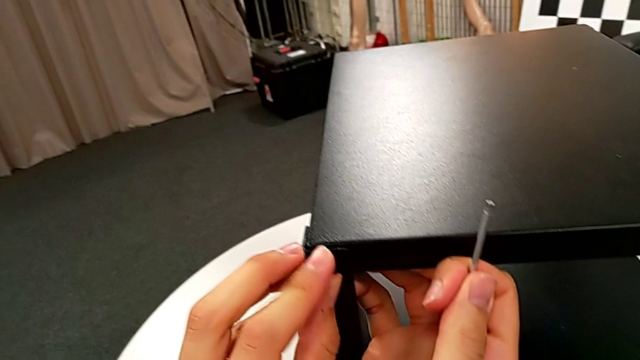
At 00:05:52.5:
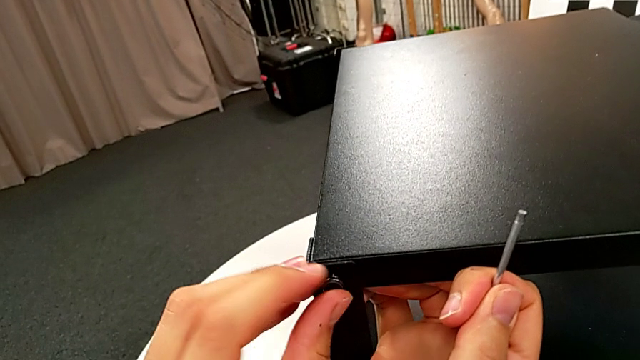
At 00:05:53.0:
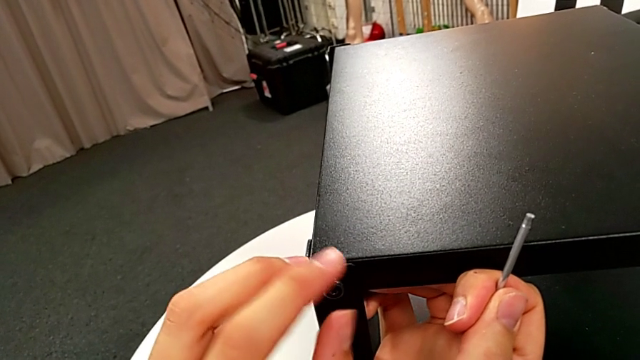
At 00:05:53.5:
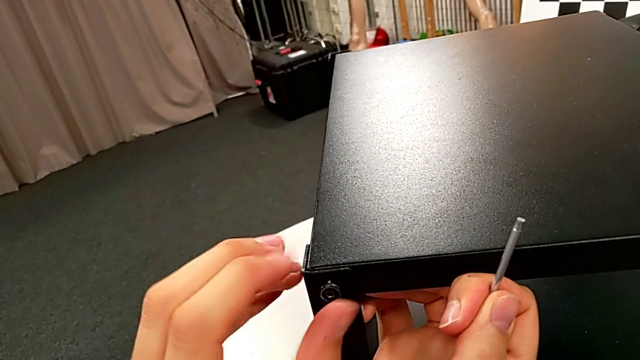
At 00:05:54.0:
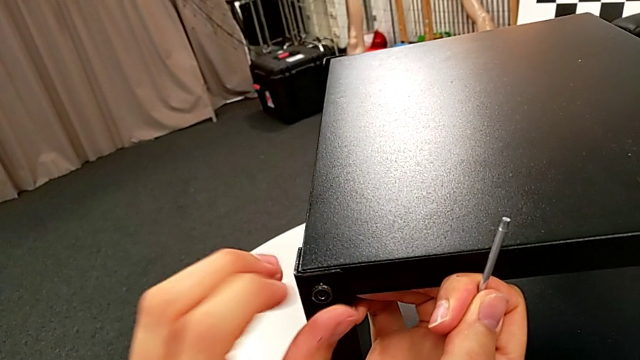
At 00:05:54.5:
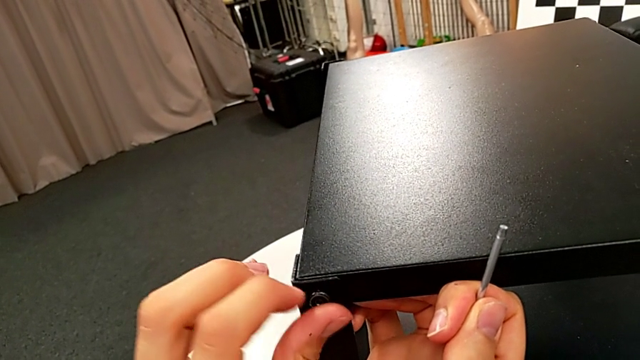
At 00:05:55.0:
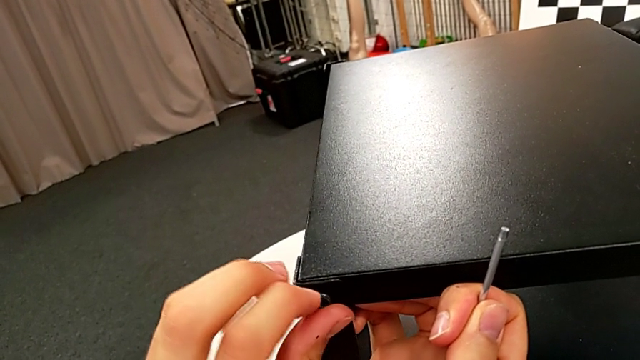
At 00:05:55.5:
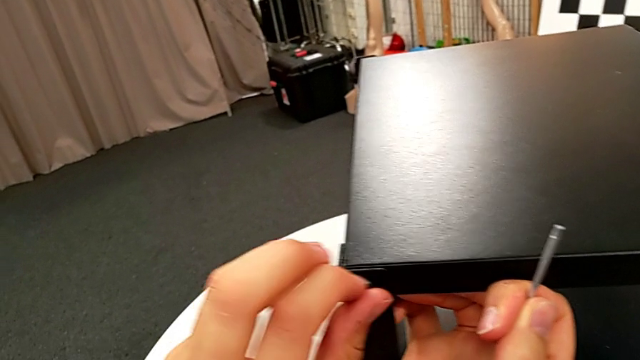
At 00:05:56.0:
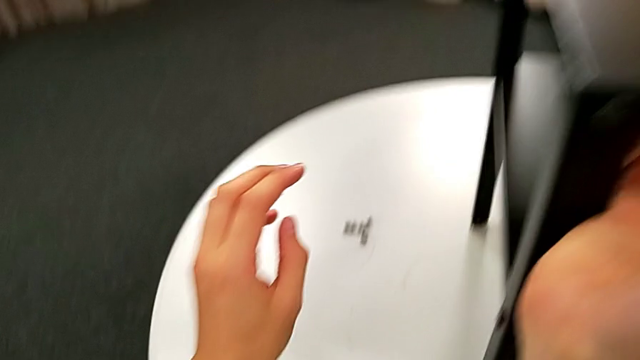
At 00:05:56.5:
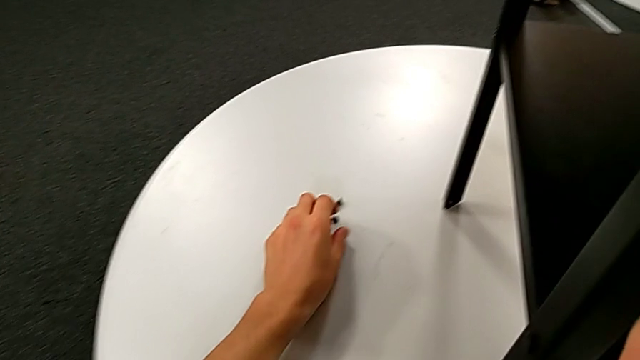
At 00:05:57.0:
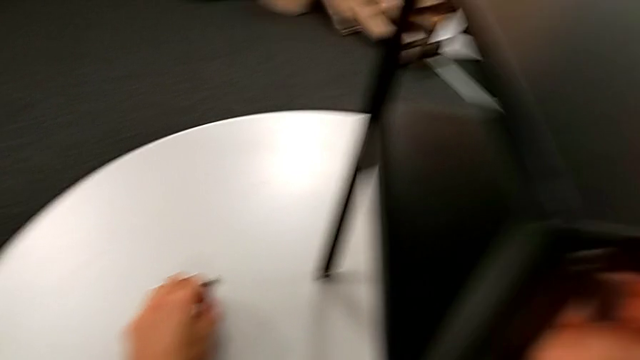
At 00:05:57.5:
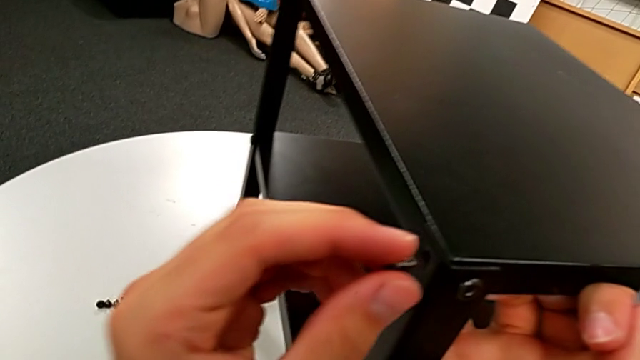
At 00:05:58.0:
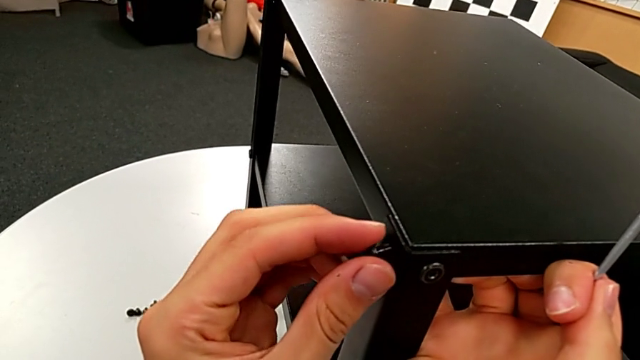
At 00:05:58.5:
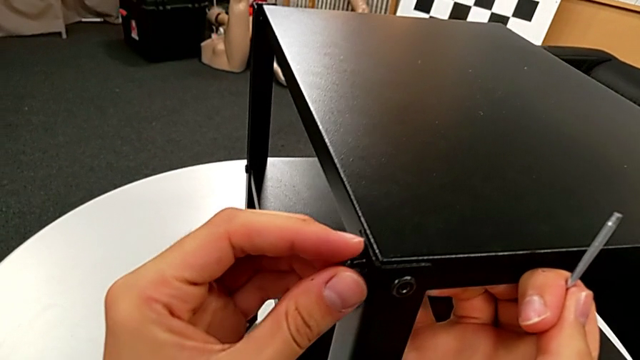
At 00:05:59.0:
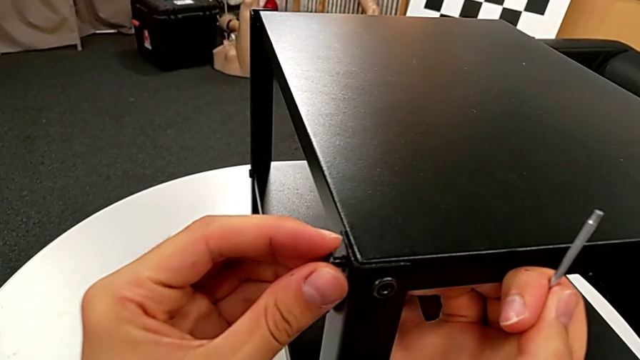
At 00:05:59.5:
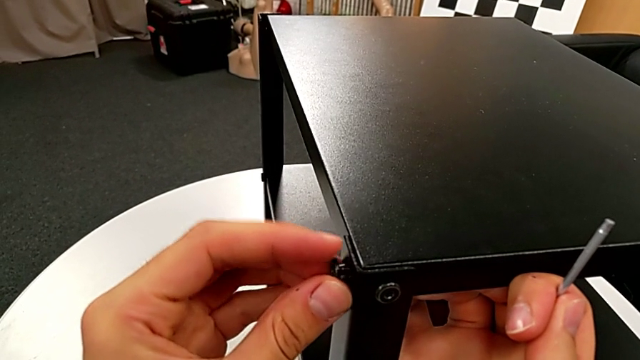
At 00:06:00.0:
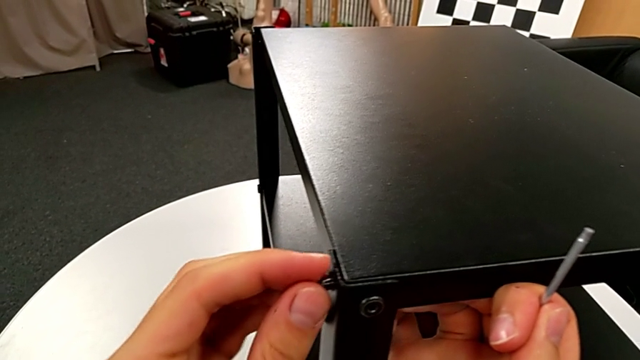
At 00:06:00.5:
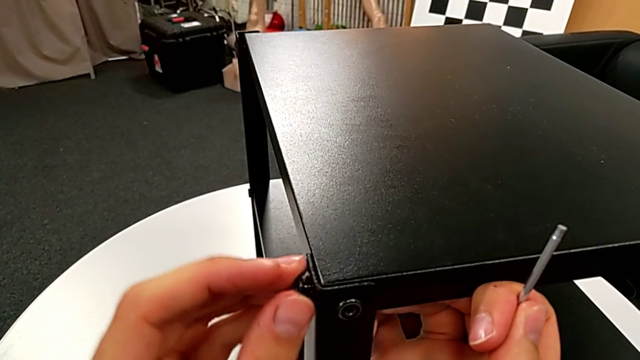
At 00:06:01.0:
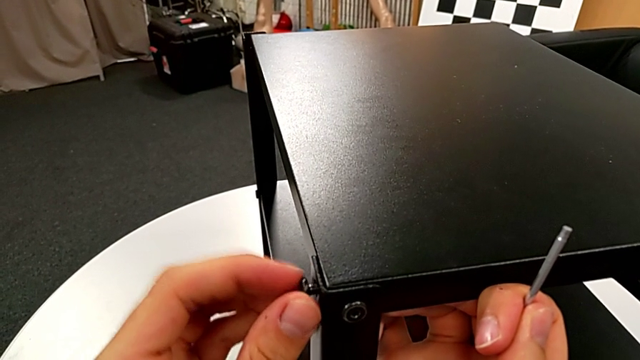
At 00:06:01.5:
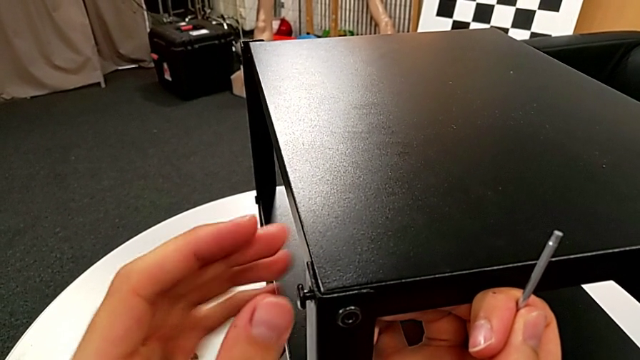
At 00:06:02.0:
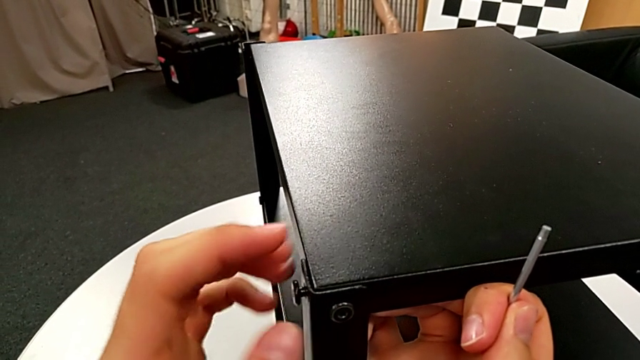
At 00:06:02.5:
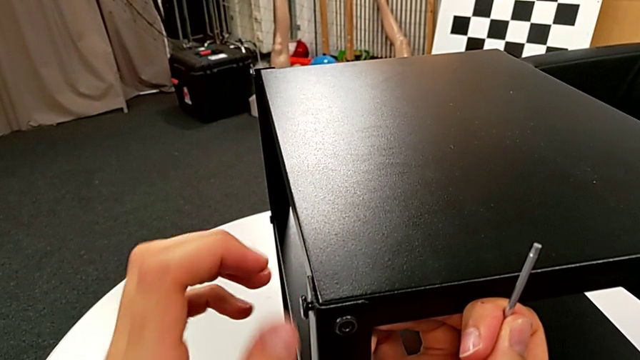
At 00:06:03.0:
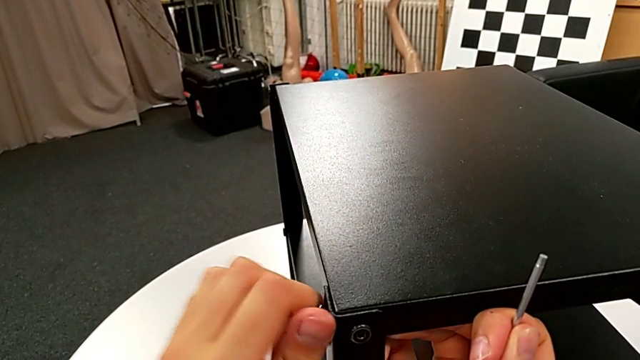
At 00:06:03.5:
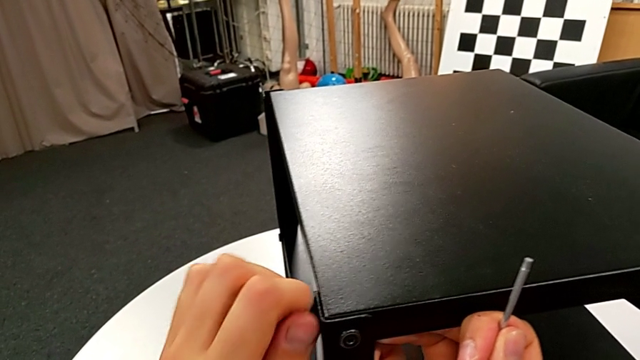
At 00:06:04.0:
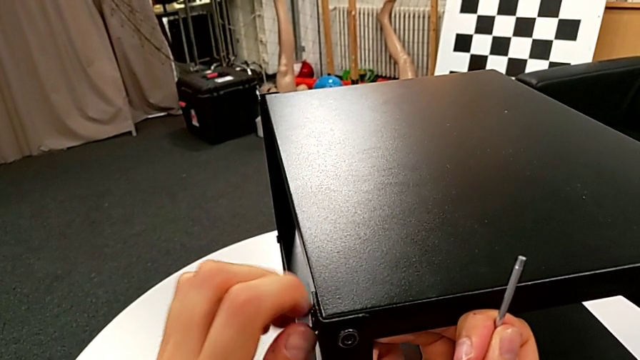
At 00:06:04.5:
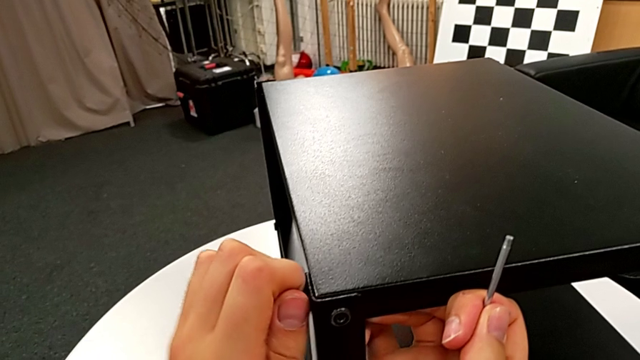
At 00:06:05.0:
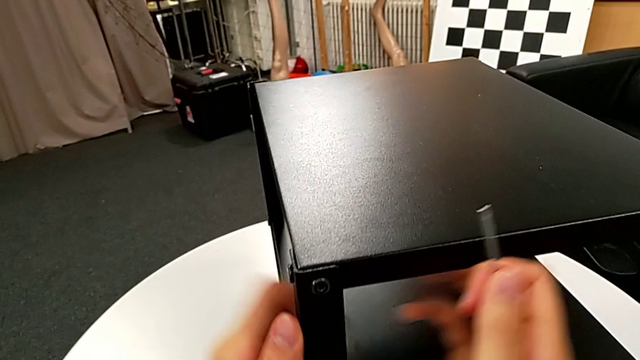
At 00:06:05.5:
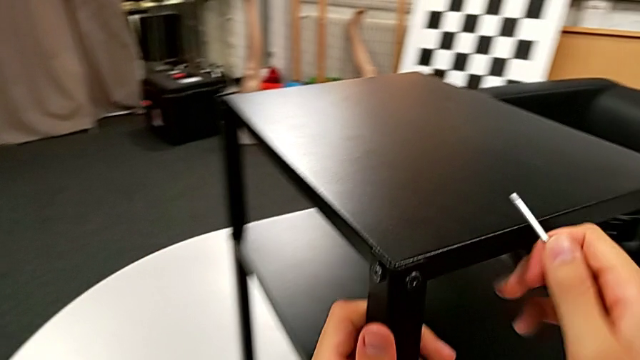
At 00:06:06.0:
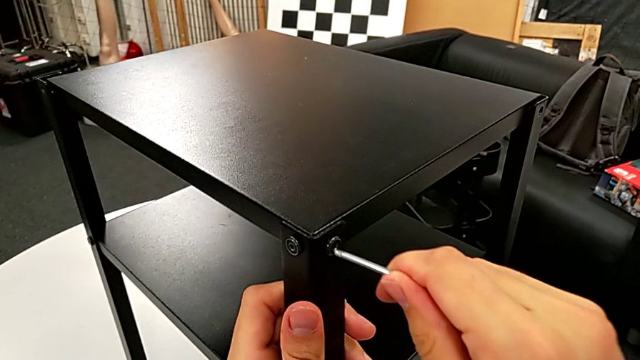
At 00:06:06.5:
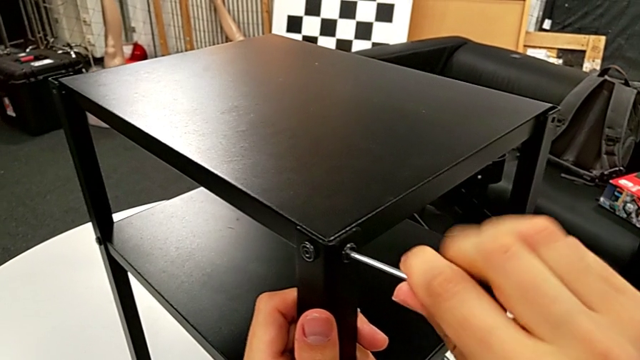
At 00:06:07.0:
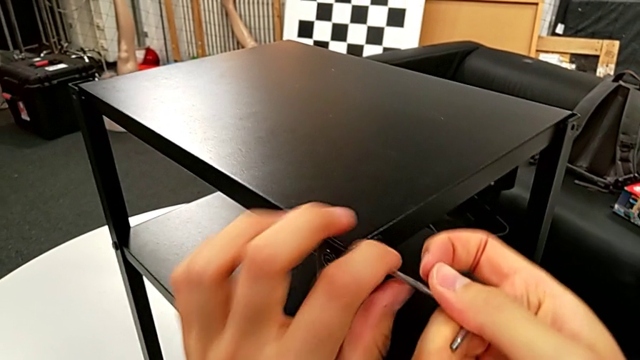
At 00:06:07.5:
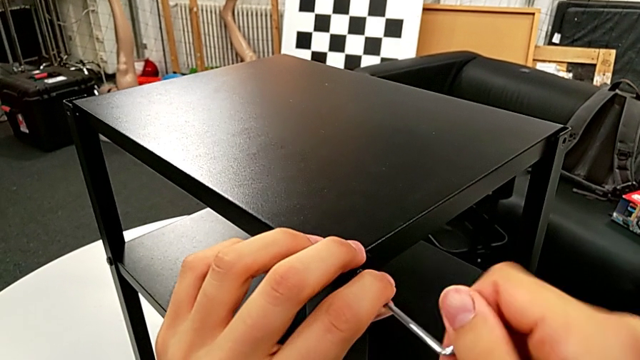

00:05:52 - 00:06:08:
The camera wearer is screwing the second leg to the top base. They screw the hex socket head, grab it, insert it, align it, screw it, insert the Allen wrench and screw the hex socket head.

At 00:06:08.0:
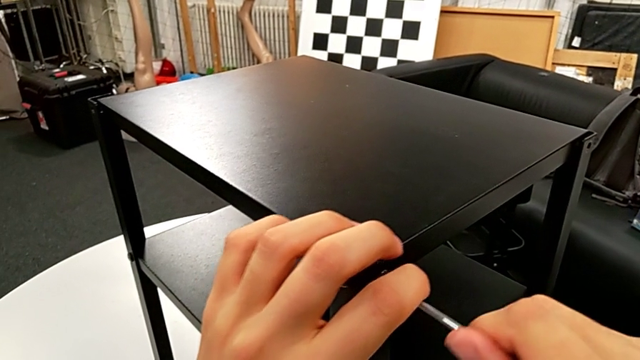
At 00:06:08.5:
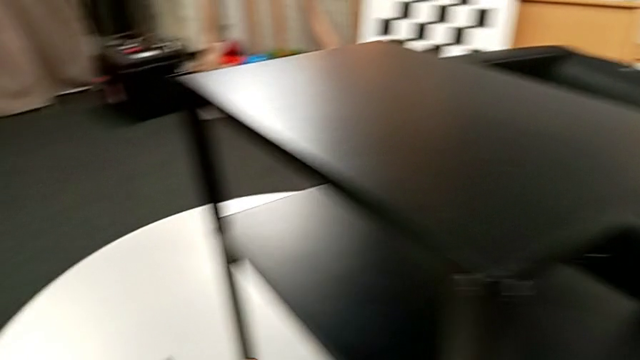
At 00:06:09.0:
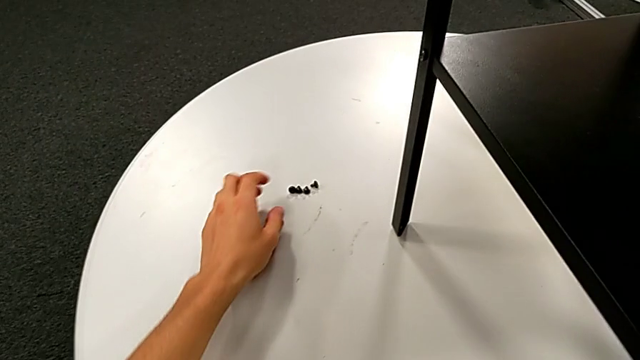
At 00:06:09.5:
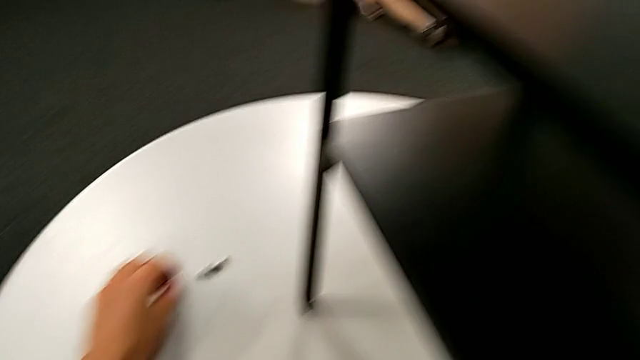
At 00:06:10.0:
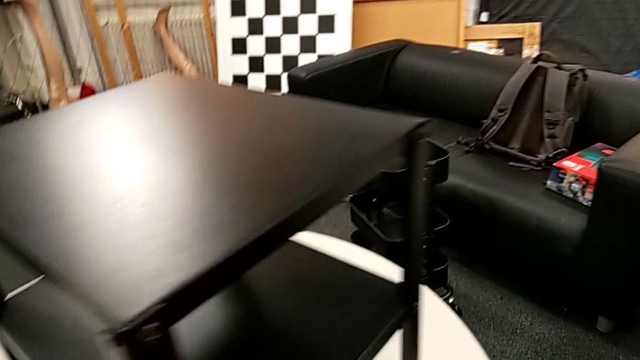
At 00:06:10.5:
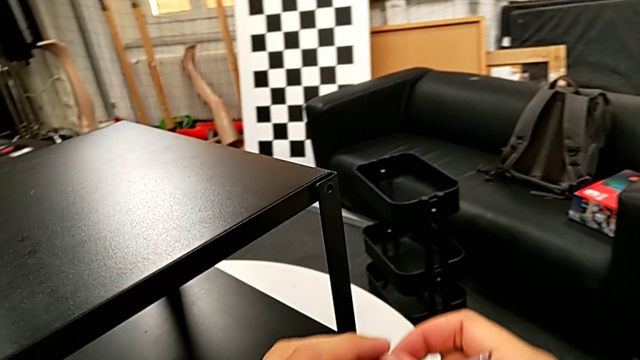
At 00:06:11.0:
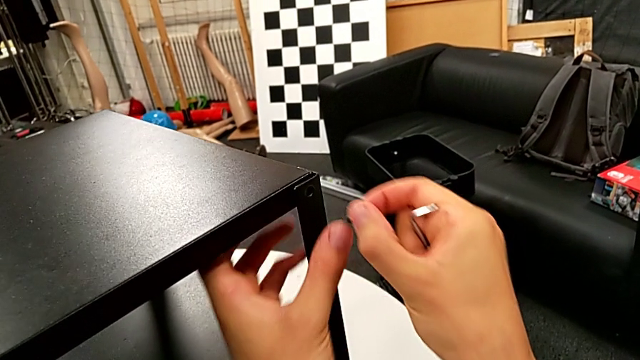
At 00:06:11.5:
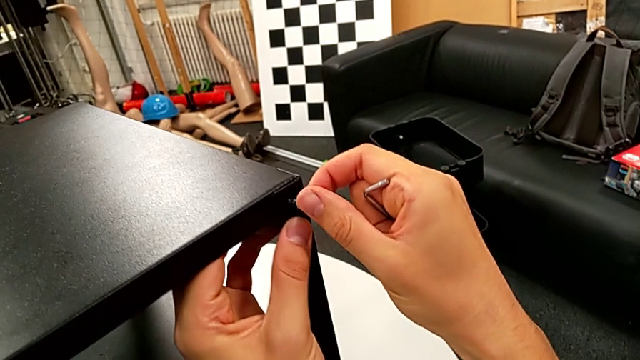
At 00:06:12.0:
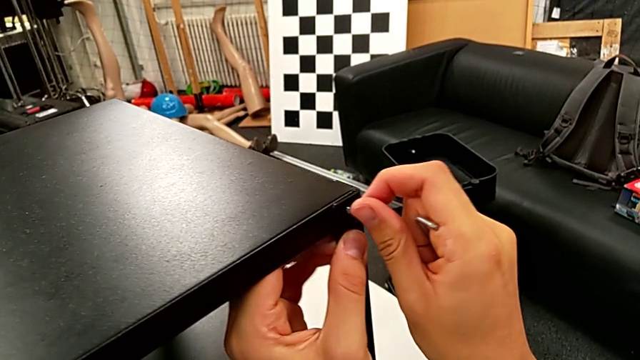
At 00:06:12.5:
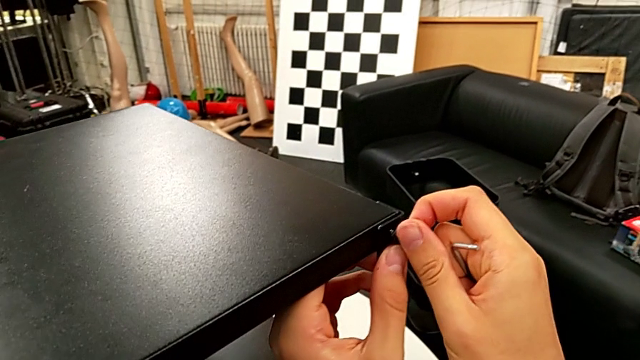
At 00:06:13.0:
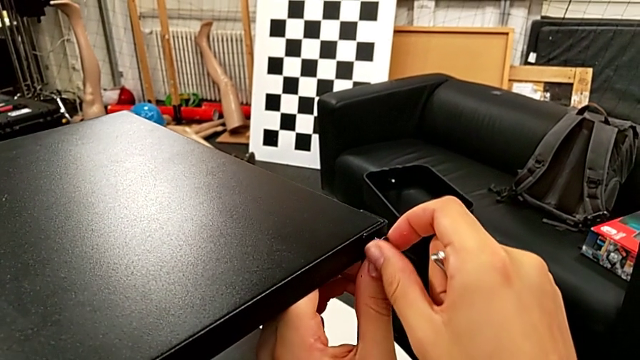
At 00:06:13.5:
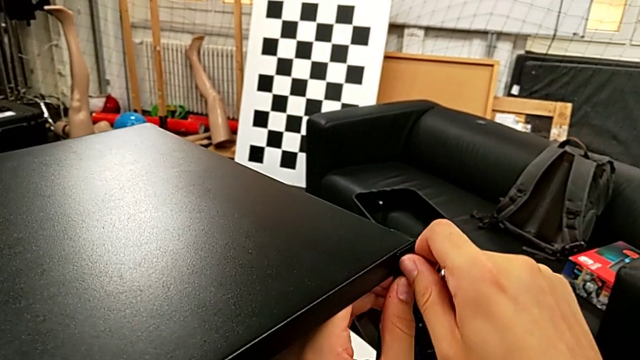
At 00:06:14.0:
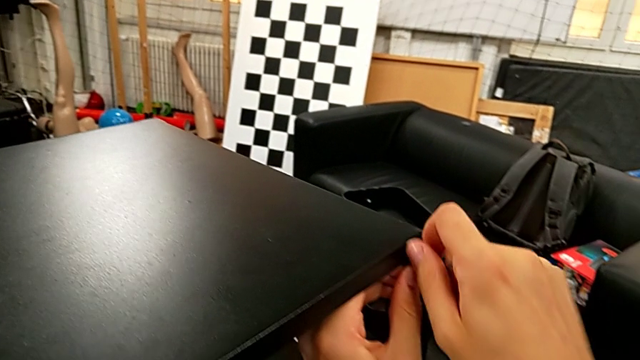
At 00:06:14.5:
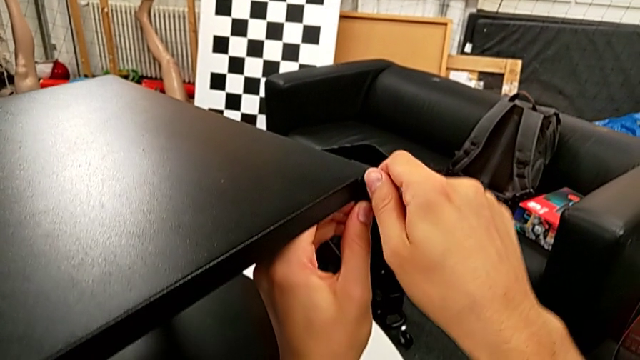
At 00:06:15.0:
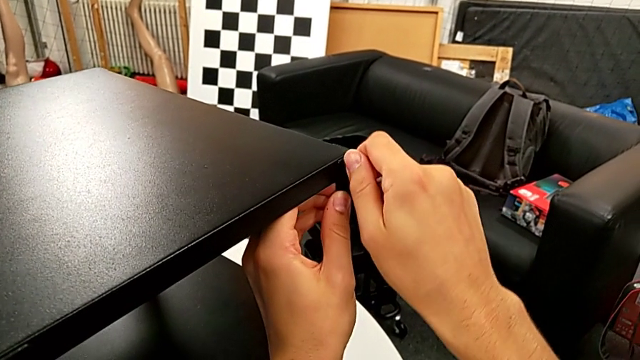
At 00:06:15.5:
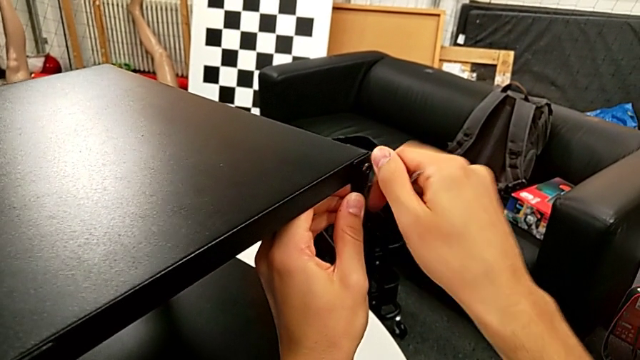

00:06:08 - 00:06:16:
The camera wearer is screwing the third leg into place. They withdraw the Allen wrench, grab the hex socket head twice, insert it and begin to screw it.
